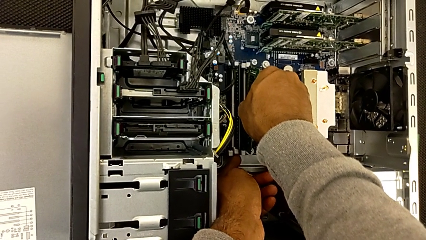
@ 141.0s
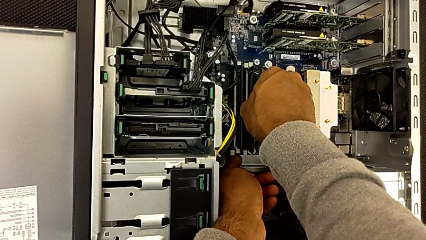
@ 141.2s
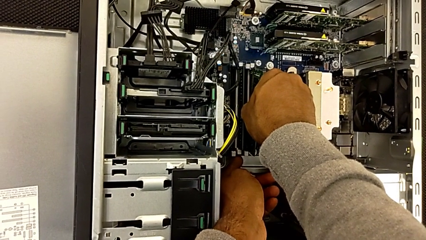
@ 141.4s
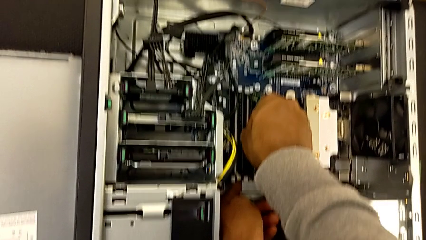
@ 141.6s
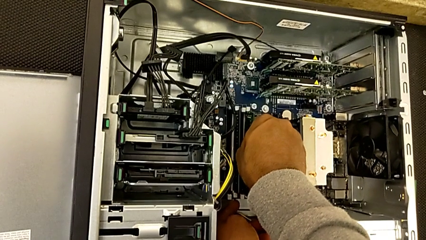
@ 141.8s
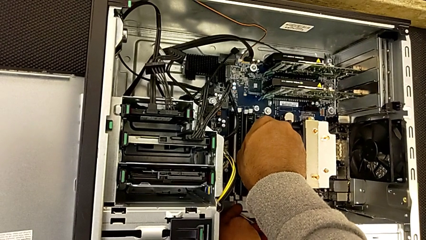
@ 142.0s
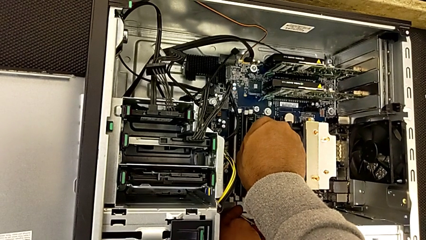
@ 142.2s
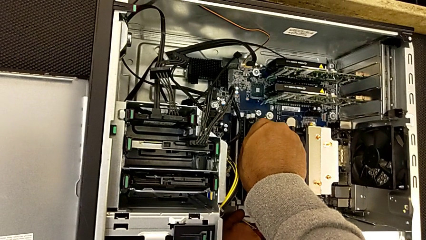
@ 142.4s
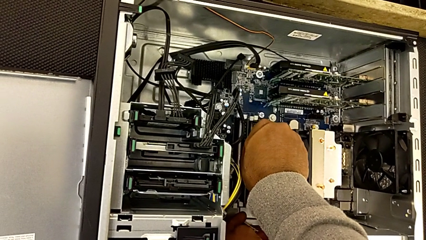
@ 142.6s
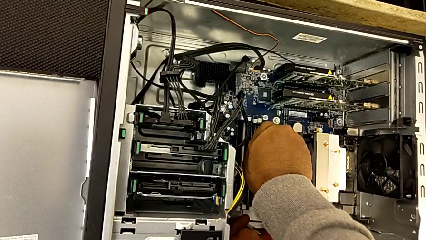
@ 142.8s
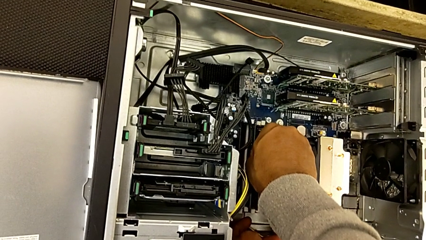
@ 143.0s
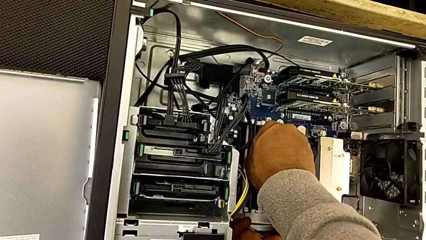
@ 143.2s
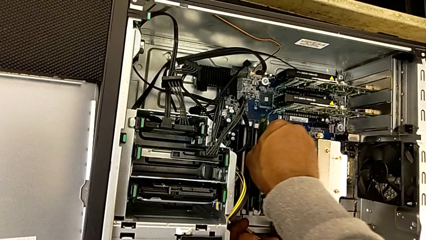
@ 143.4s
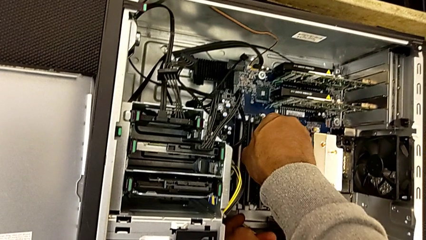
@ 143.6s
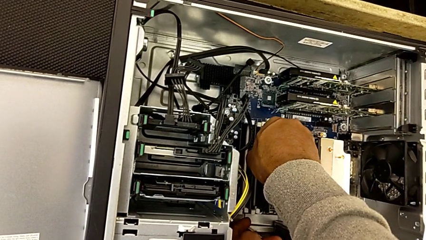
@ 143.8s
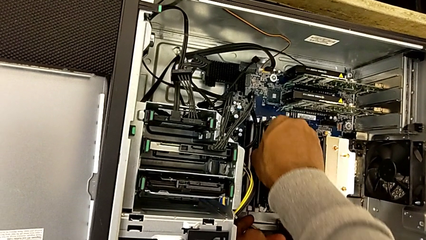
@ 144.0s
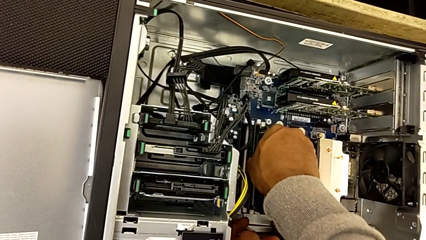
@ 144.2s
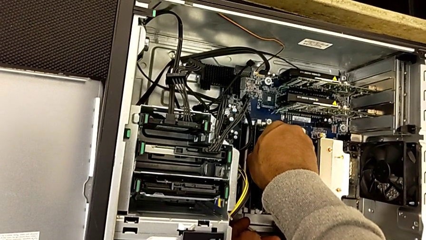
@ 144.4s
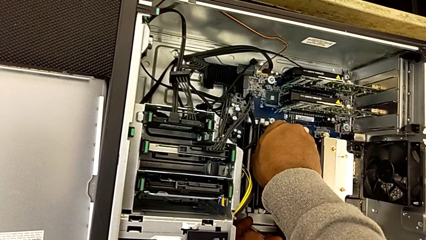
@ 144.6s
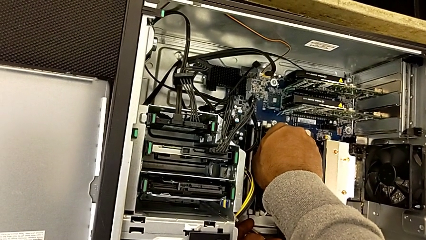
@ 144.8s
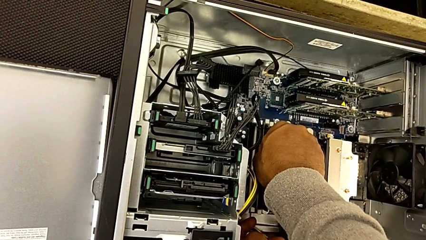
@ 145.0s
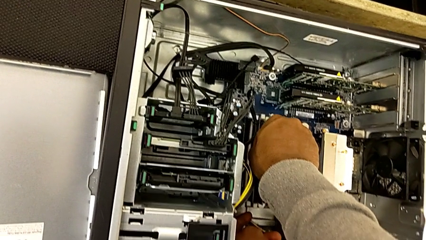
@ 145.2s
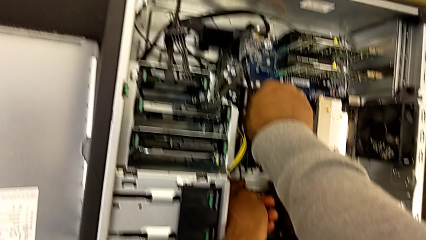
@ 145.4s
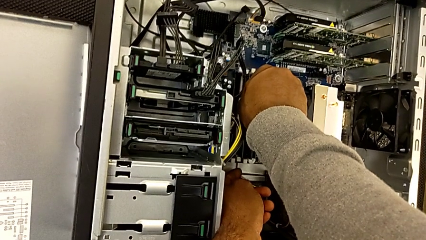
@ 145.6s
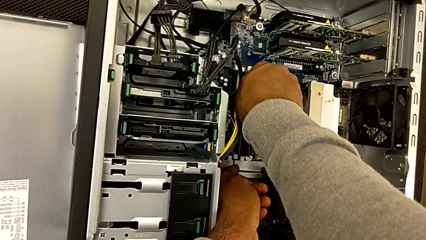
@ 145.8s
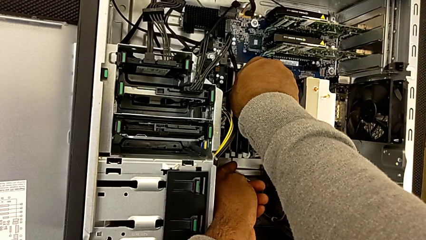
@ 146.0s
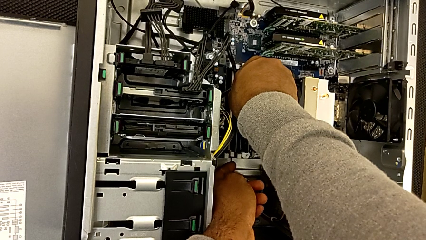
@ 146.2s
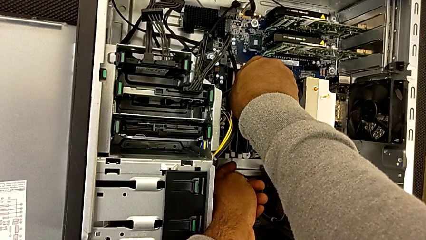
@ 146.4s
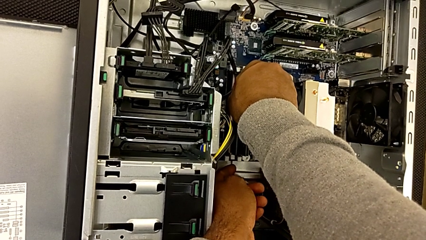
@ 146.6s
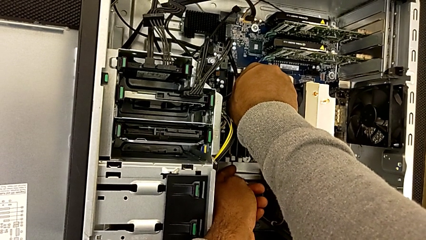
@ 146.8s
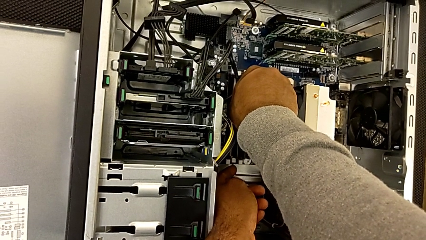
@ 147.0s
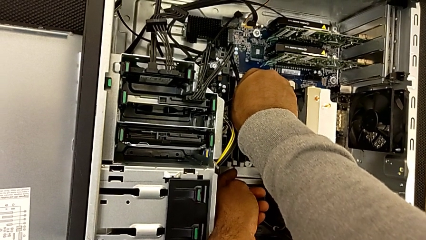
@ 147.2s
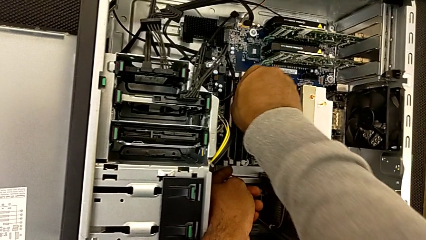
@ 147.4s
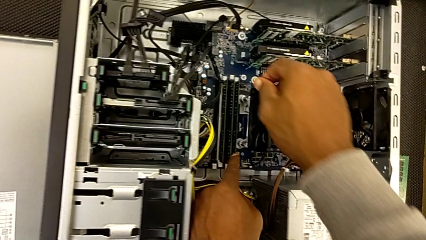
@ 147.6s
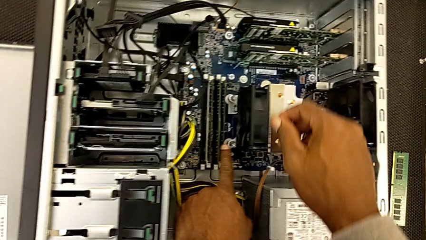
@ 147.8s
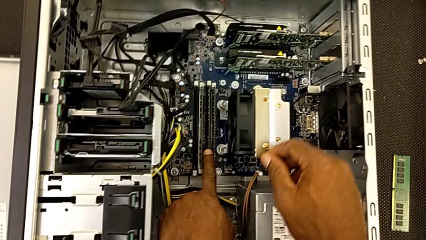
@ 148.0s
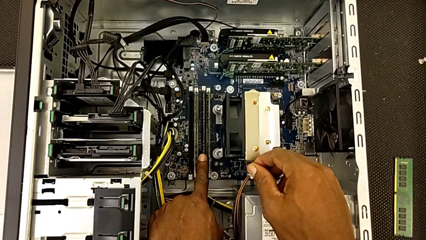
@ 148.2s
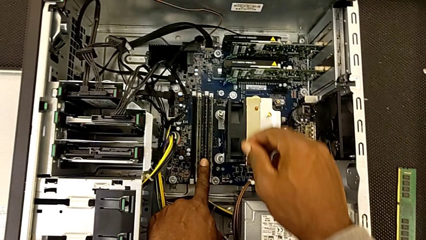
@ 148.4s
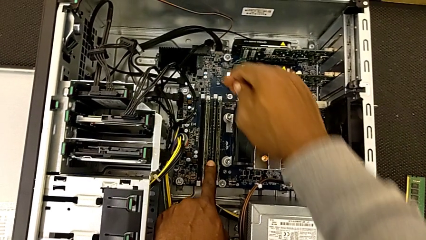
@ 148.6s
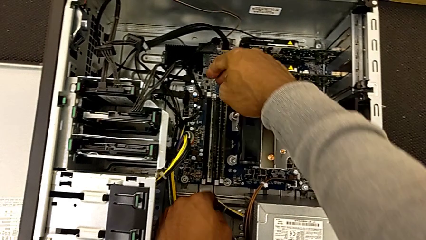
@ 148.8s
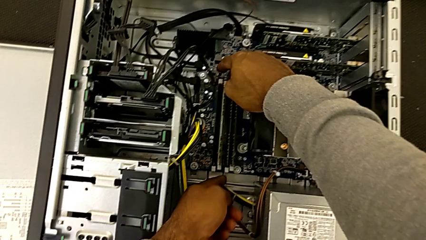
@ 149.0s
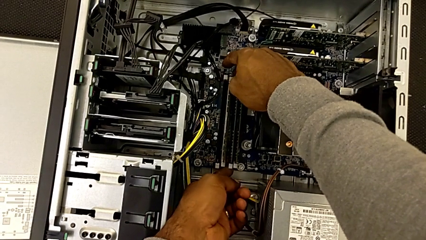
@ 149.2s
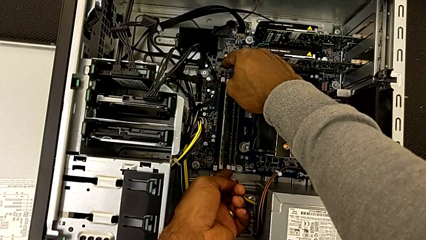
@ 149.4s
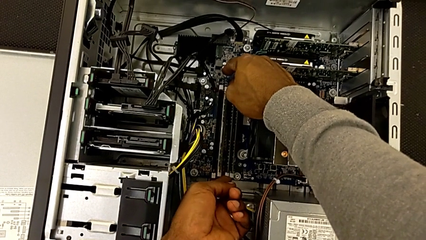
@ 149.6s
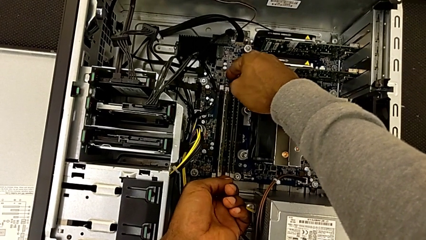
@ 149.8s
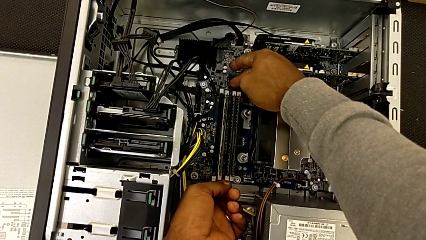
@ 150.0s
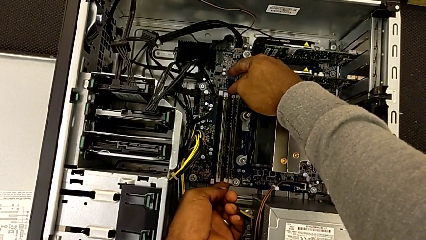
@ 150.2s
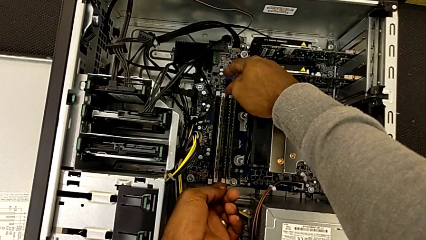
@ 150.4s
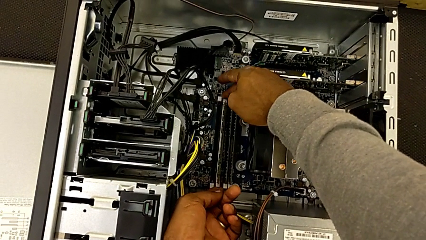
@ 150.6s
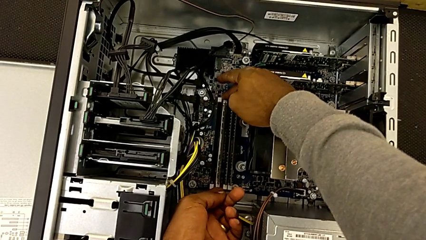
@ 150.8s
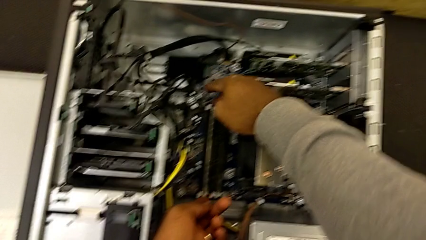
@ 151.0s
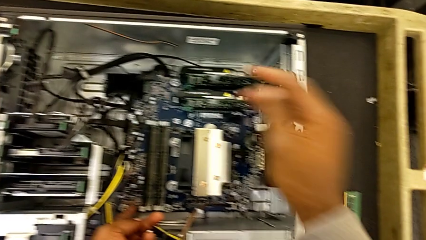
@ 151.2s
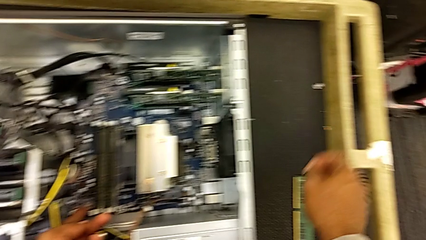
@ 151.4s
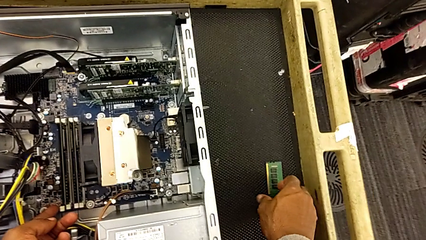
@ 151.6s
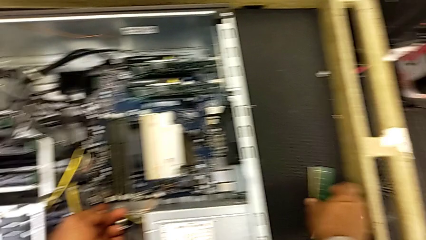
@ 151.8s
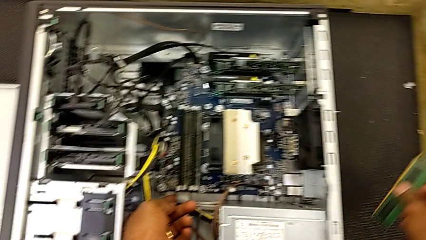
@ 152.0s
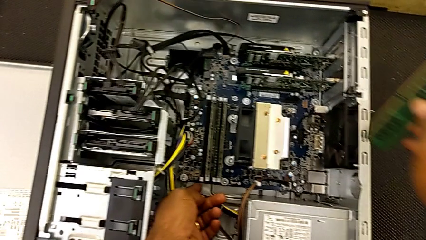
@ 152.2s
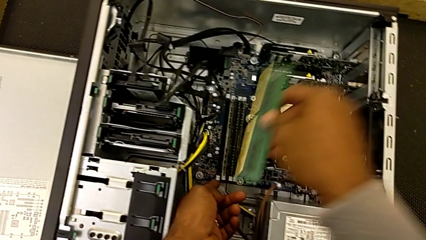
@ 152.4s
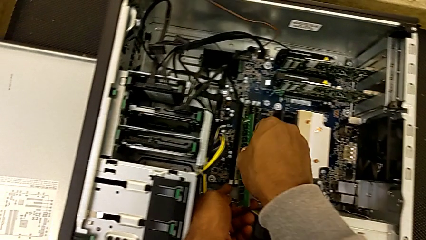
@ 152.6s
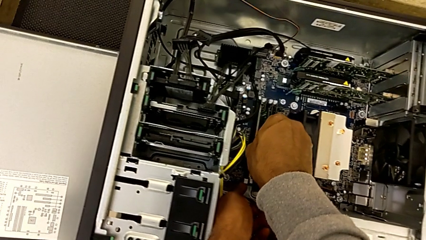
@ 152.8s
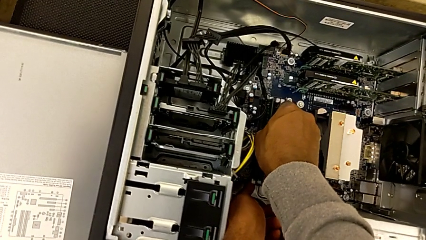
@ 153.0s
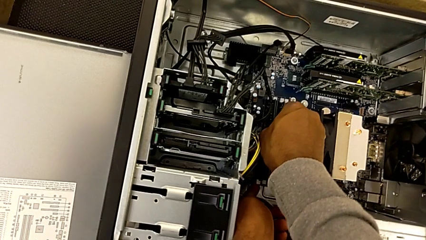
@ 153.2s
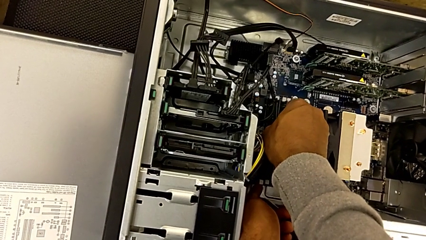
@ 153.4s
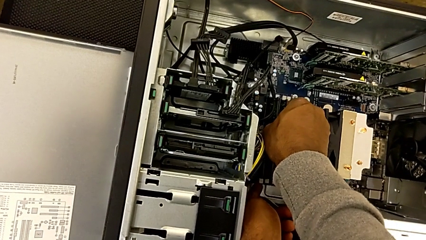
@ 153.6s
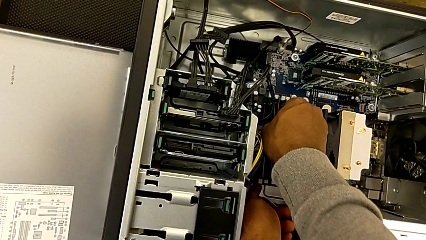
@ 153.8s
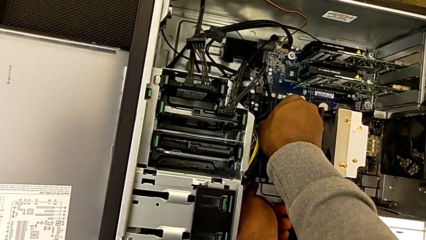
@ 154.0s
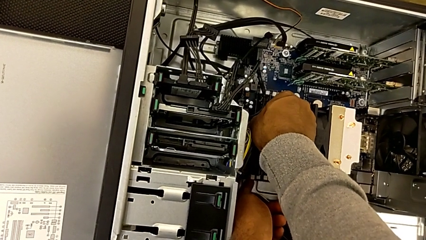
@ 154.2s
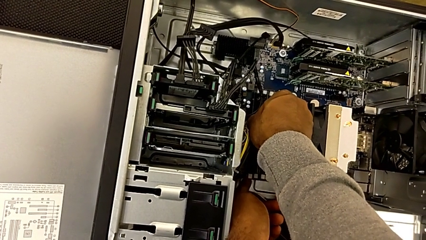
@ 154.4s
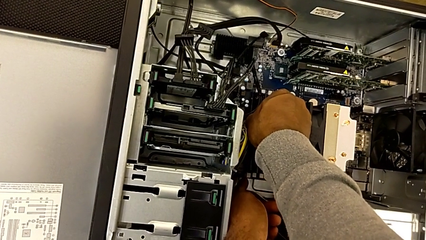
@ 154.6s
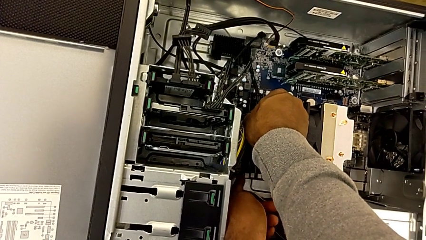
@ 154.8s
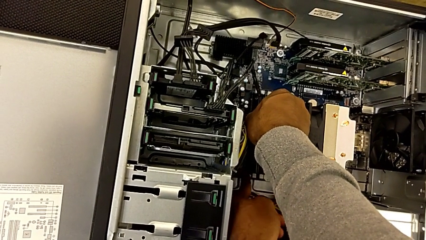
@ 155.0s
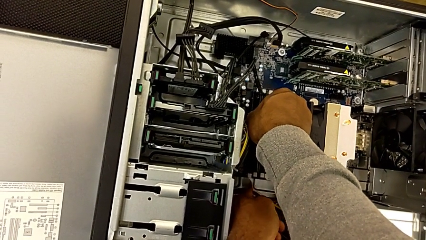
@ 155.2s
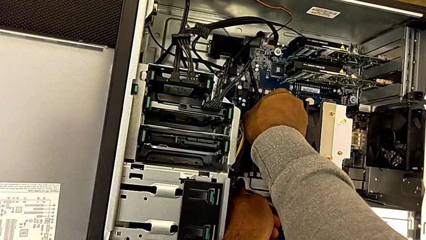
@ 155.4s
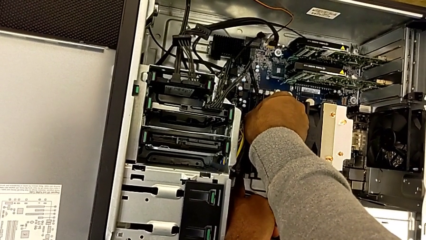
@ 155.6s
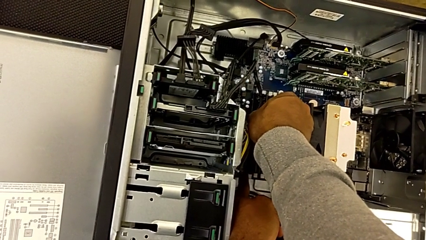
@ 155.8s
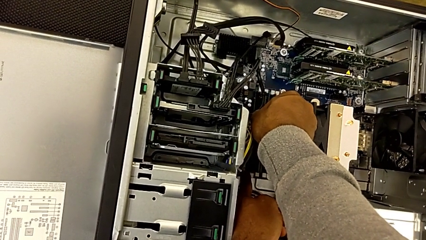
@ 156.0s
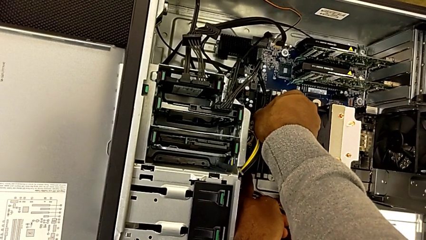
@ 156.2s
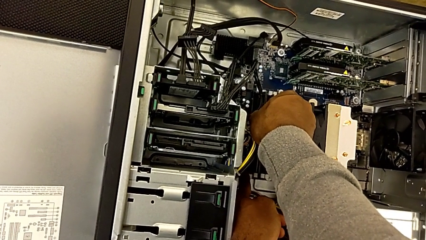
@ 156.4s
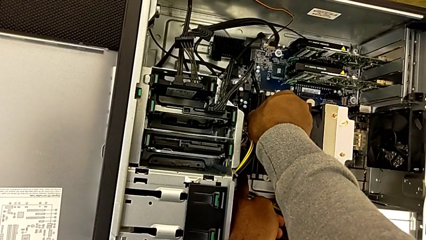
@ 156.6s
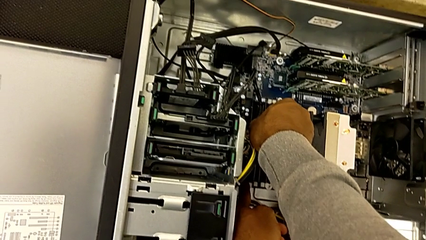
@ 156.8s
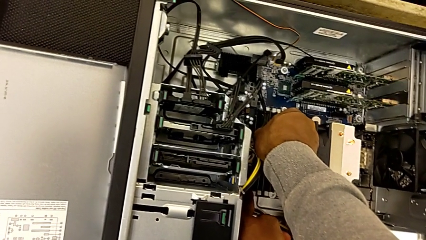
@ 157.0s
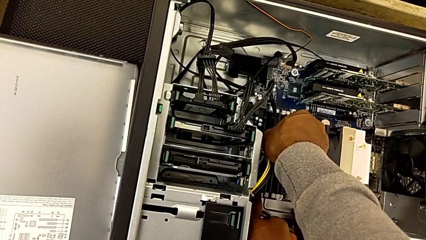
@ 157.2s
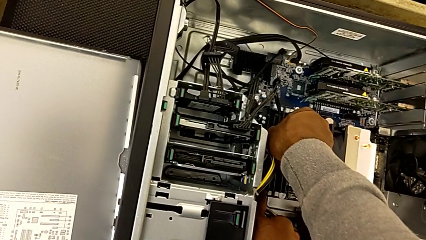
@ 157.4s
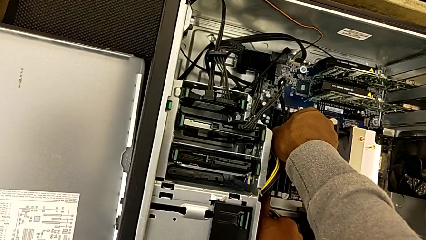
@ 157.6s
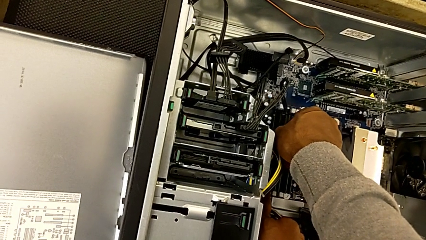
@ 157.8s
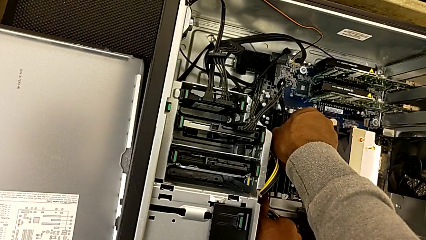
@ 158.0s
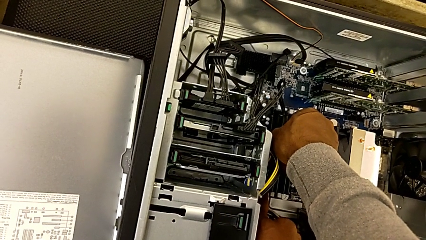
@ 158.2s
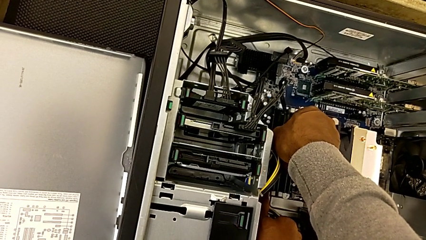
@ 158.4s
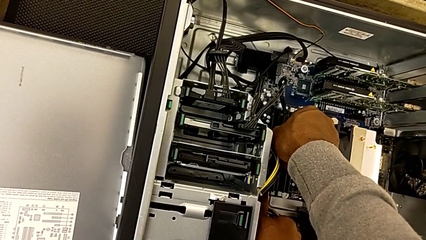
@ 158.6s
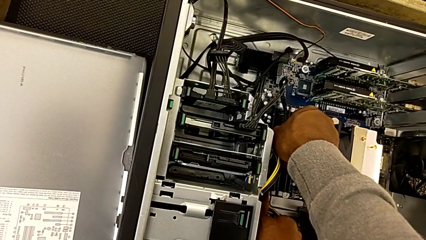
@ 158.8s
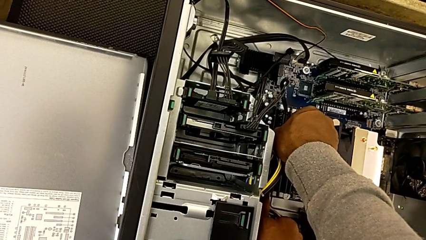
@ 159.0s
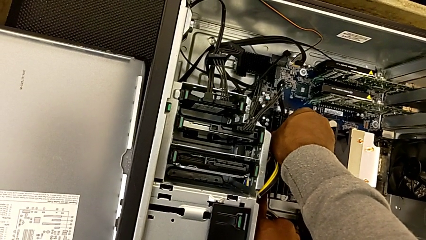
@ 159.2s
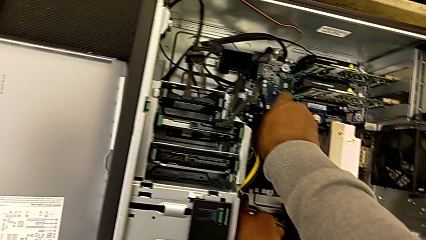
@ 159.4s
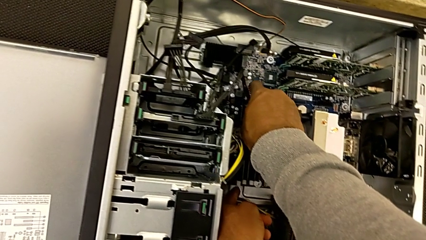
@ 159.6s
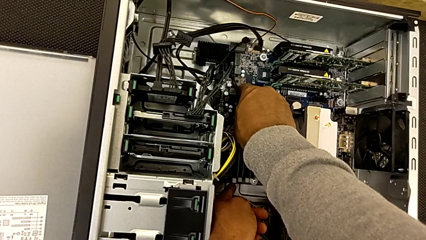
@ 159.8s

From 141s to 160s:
The camera wearer is assembling the RAMs. They keep assembling the third RAM, lock the third RAM tab, grab the fourth RAM and begin to assemble it.
